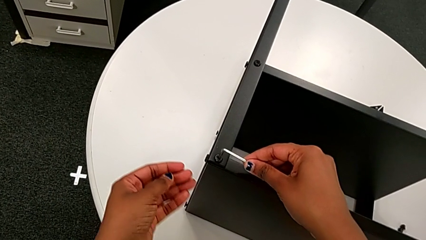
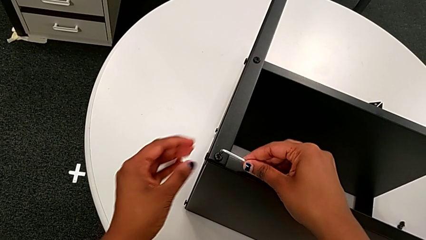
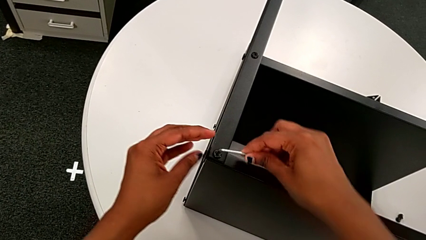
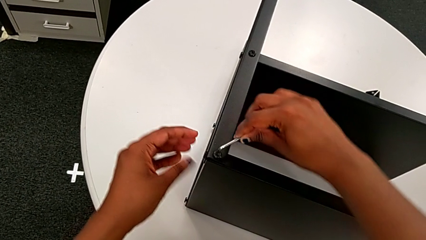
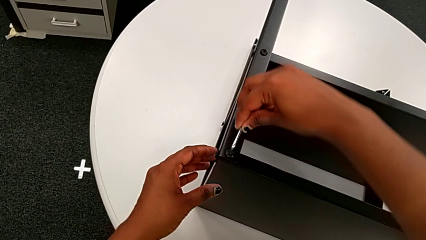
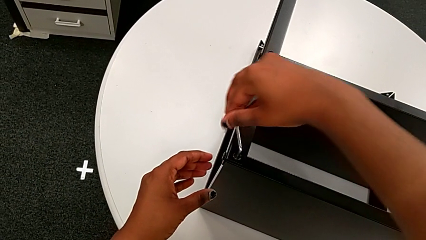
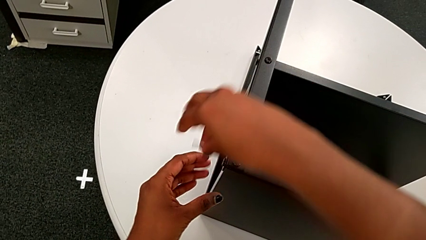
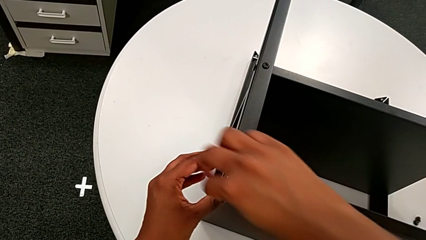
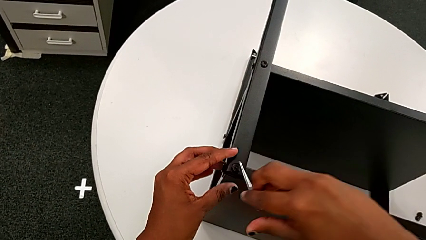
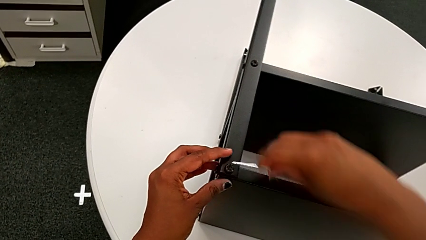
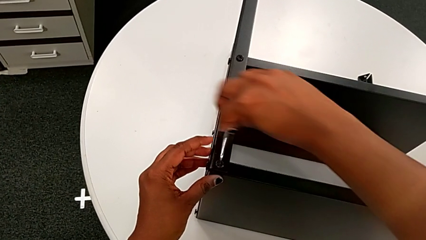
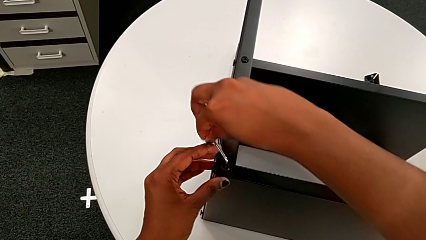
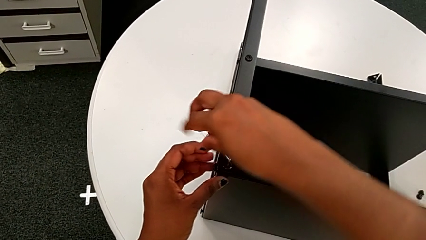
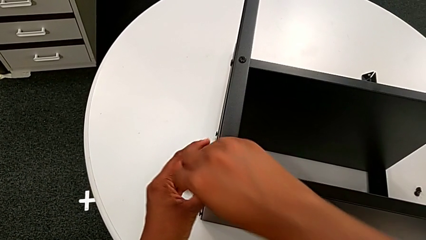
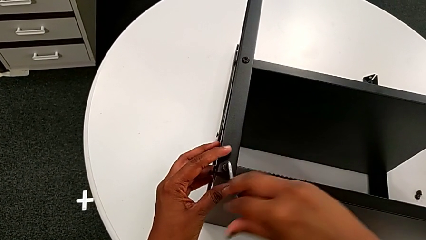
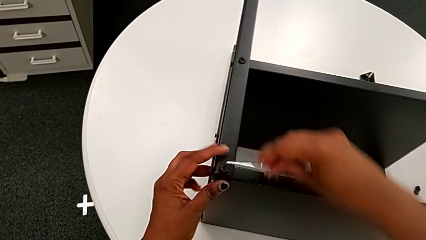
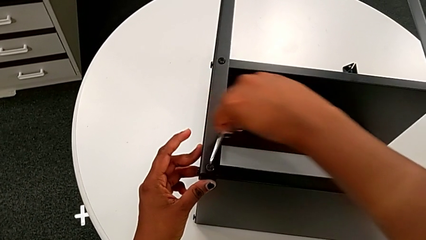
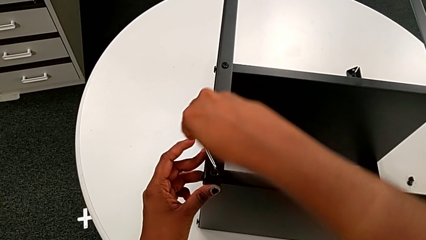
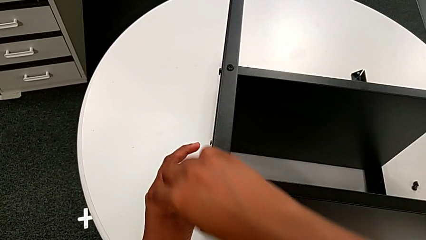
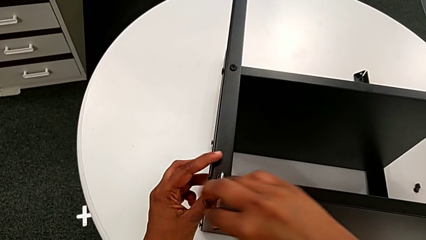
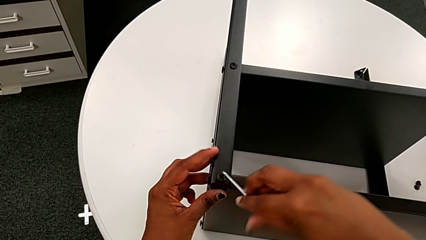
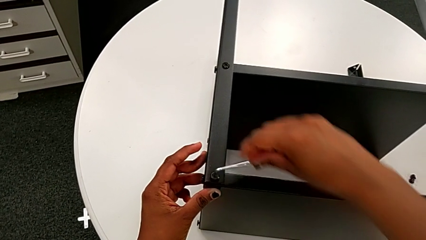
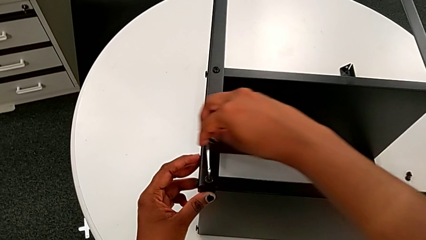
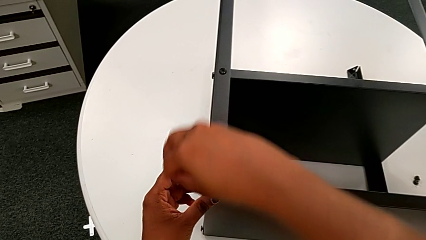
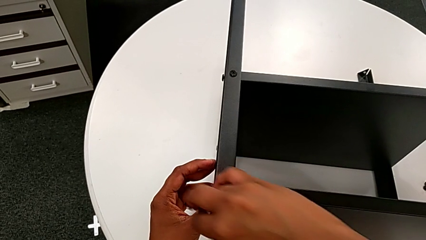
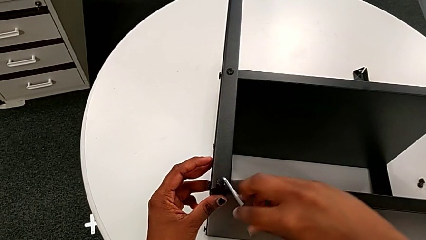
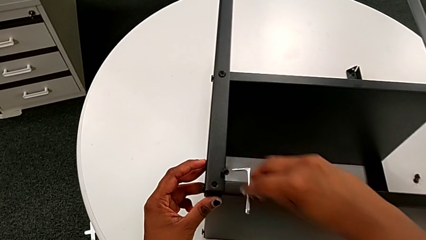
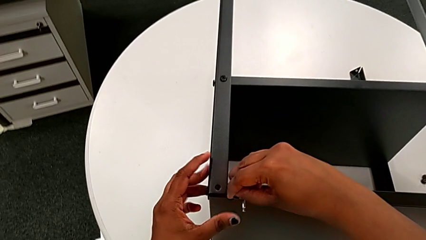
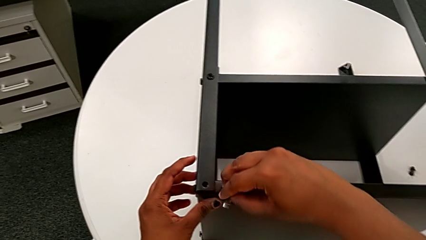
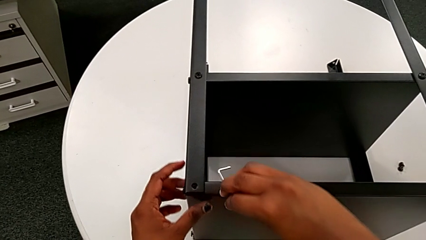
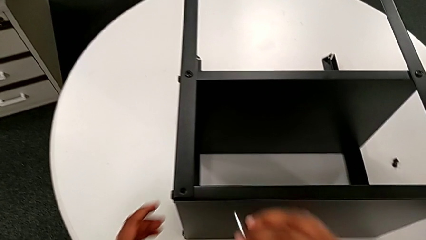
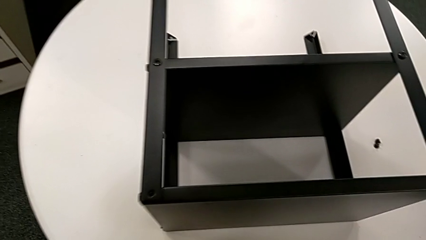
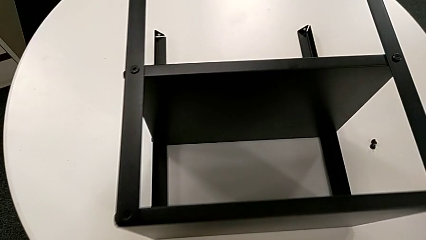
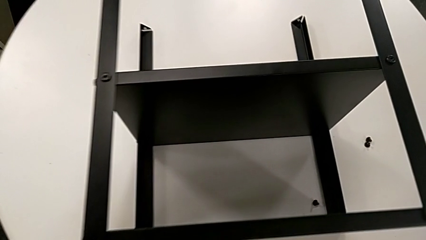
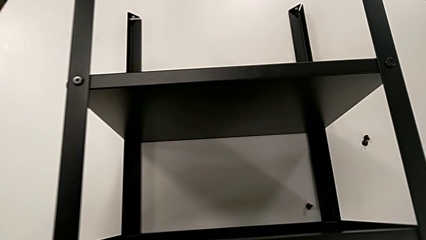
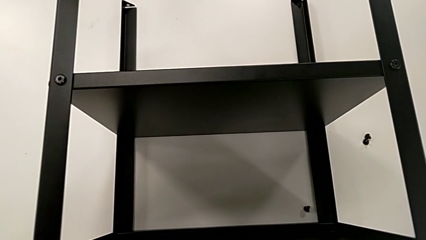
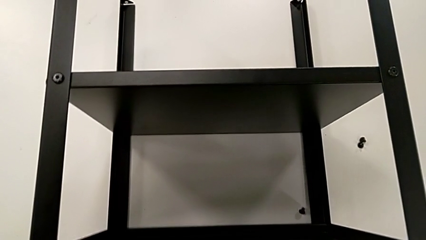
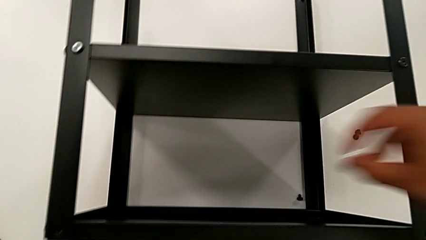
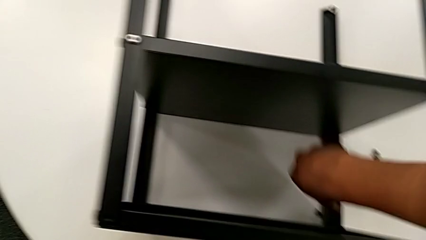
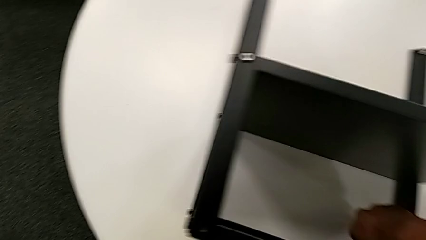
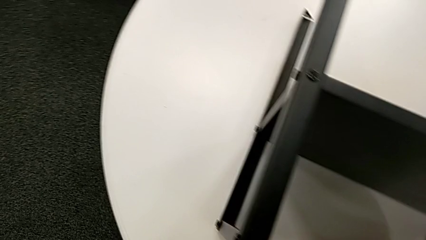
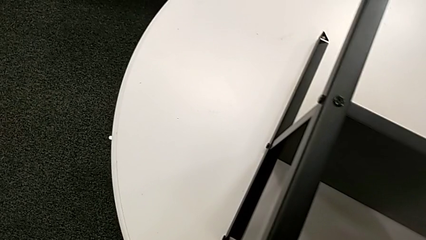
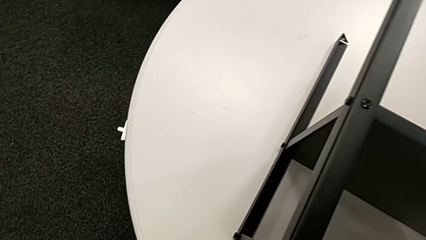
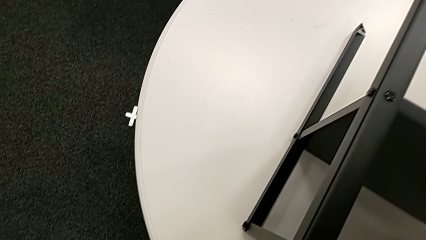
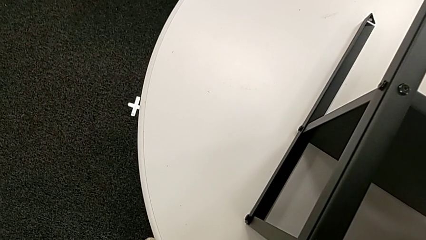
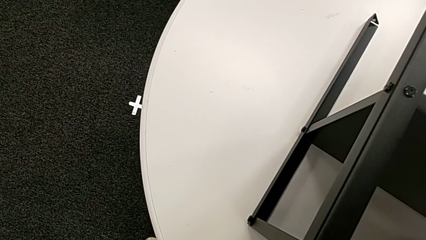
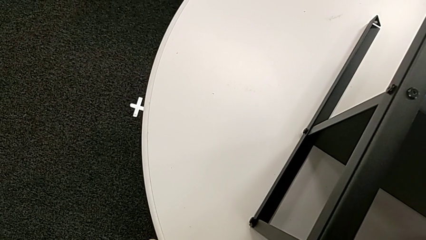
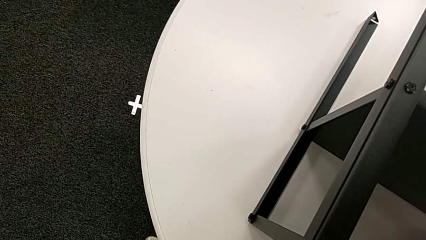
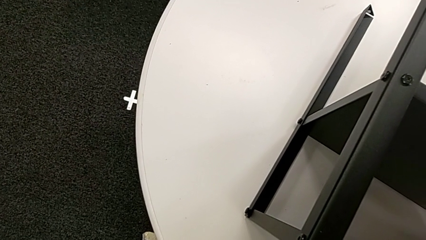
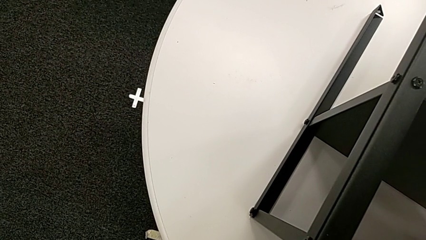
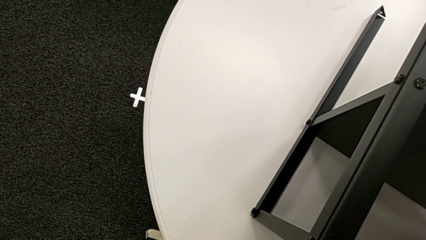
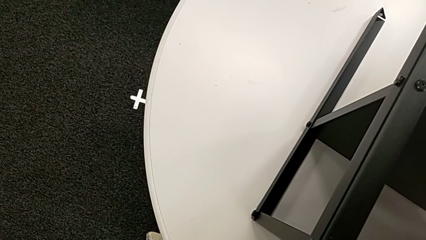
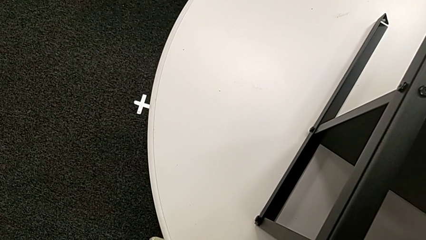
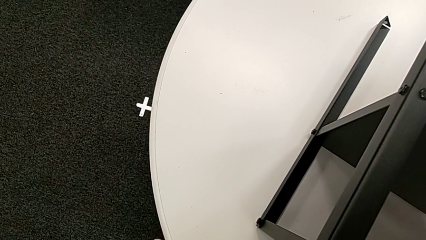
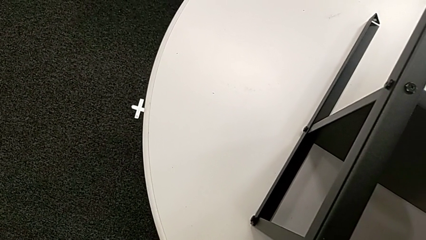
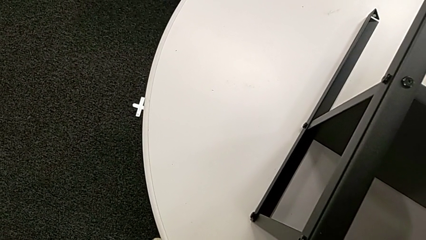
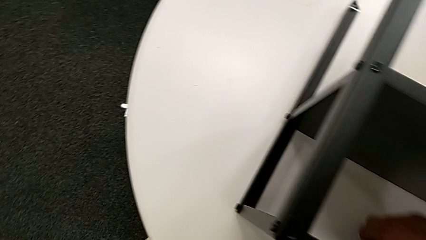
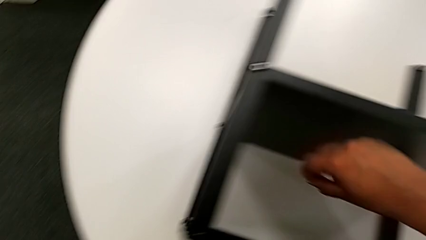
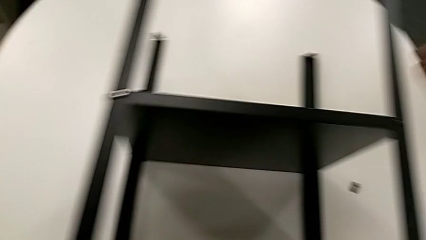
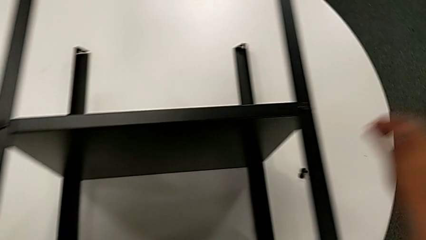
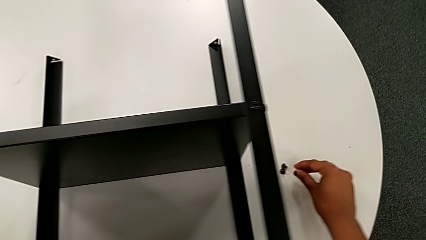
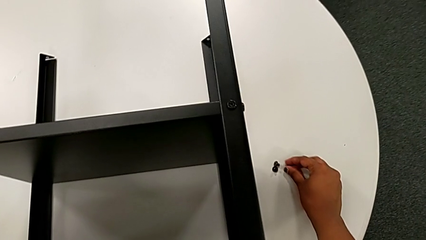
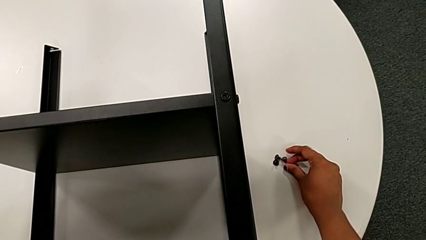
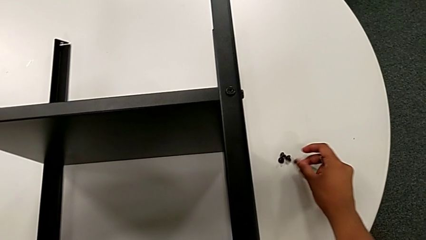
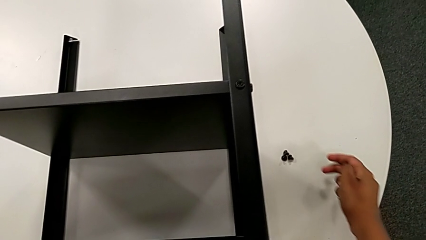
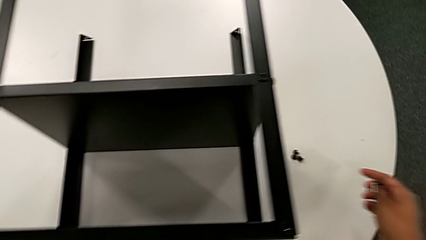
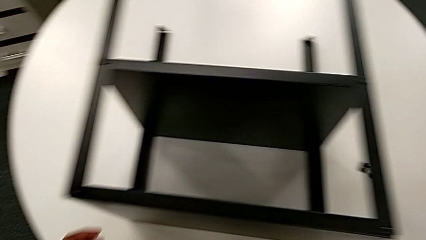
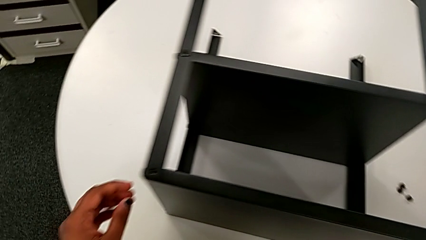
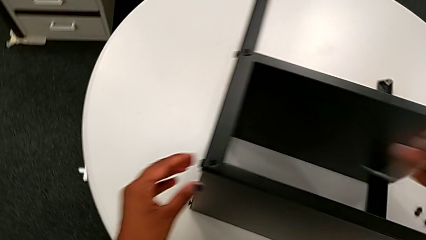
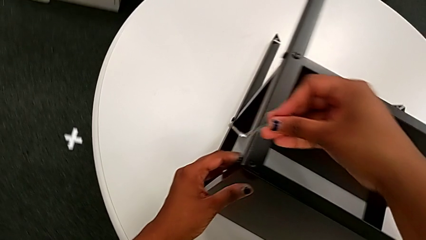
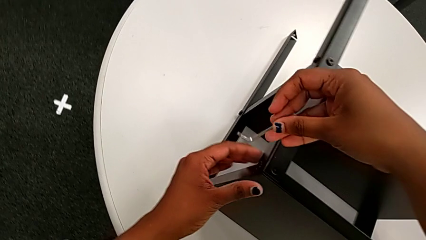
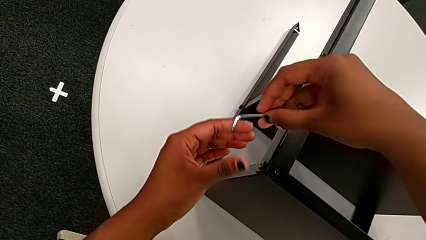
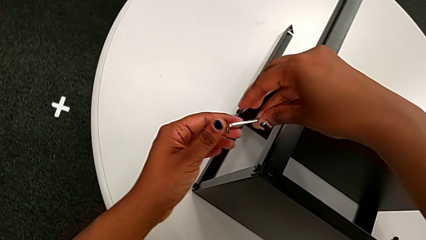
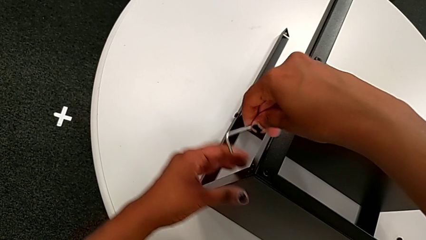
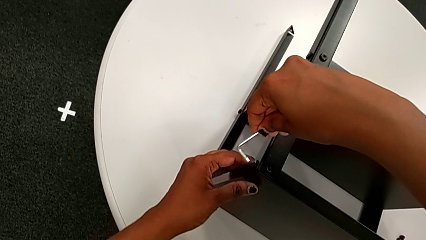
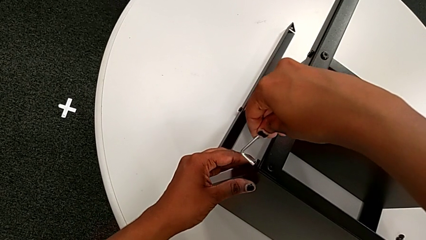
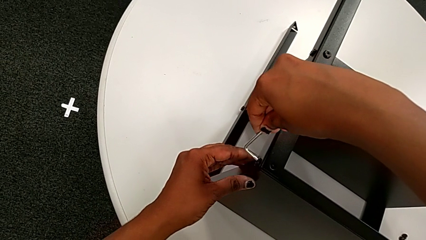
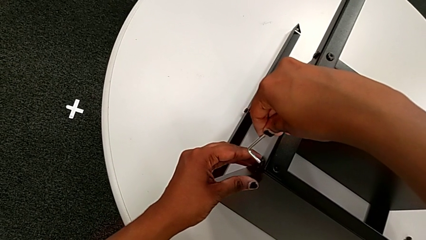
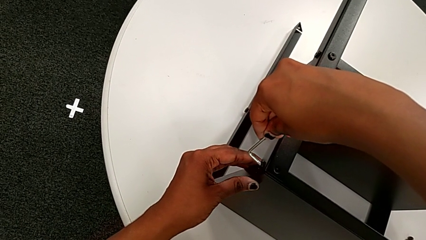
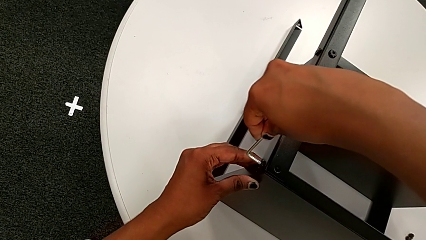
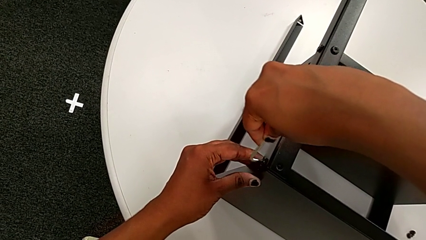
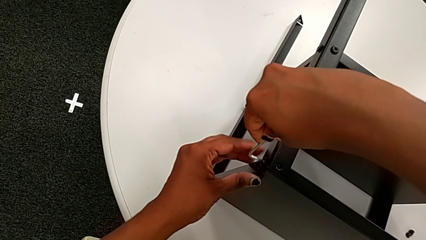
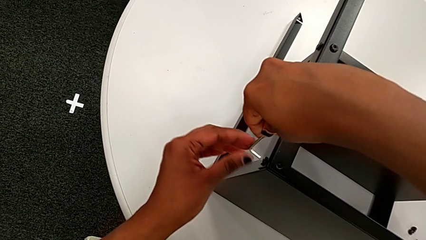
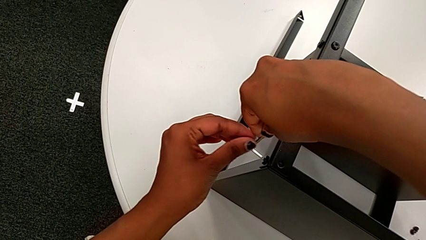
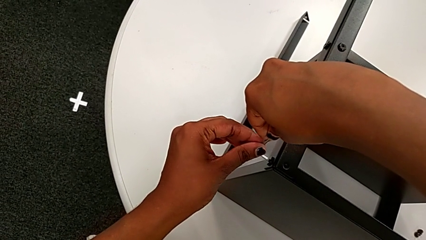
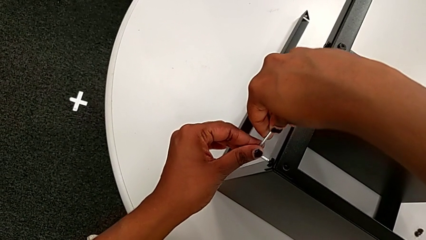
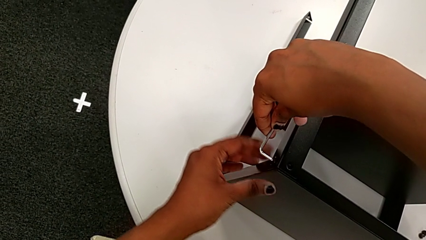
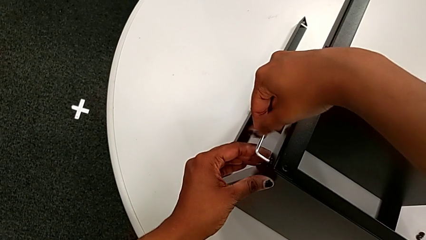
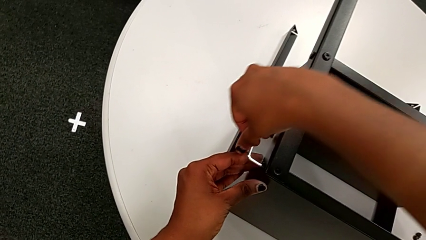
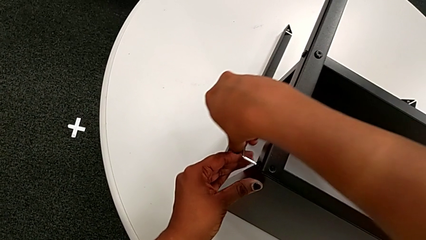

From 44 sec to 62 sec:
The camera wearer is disassembling the topmost table. They unscrew the third hex socket head, withdraw the Allen wrench, wrongly drop the hex socket head, grab the third hex socket head, place it and insert the fourth Allen wrench.
